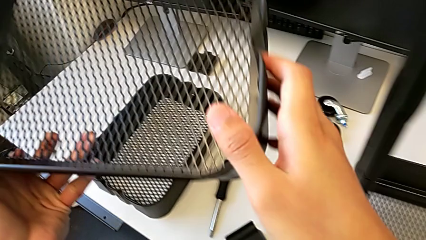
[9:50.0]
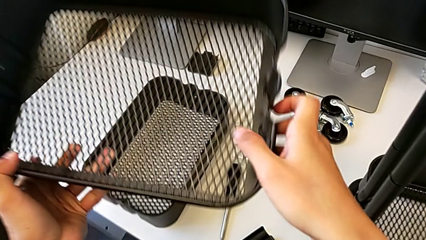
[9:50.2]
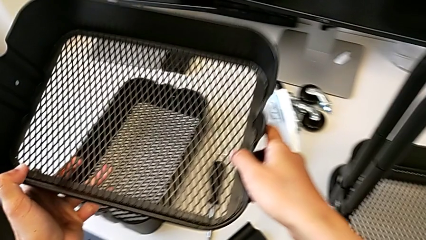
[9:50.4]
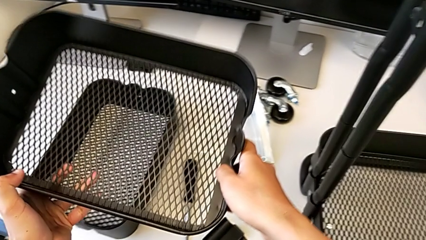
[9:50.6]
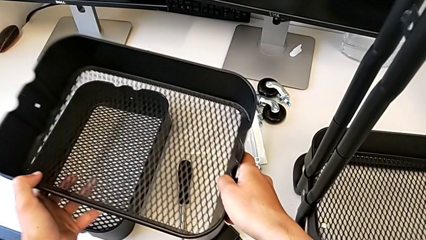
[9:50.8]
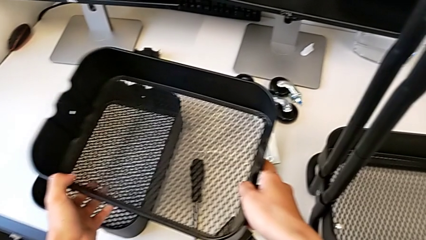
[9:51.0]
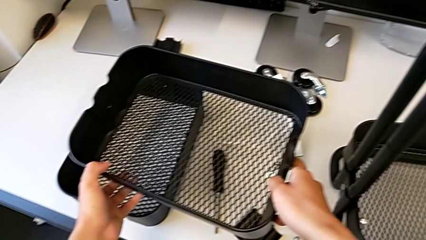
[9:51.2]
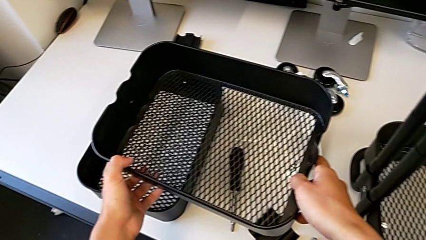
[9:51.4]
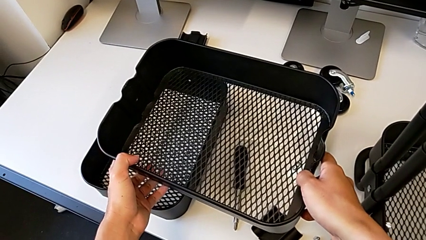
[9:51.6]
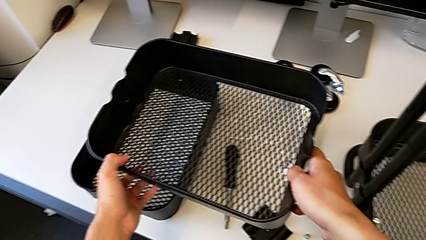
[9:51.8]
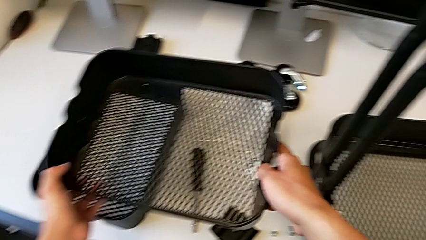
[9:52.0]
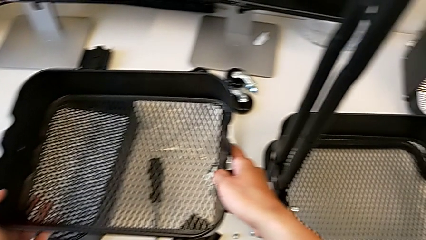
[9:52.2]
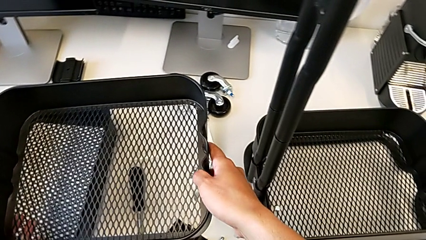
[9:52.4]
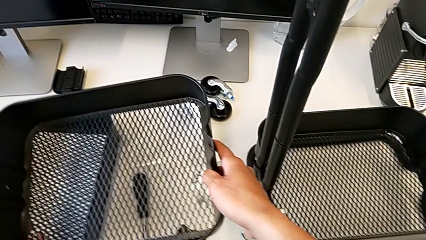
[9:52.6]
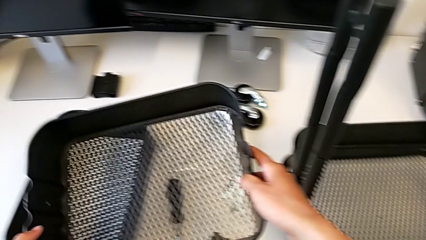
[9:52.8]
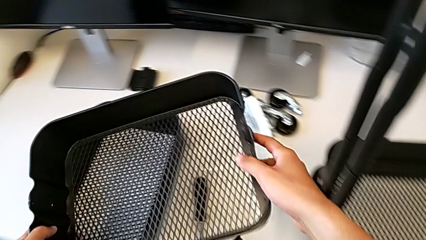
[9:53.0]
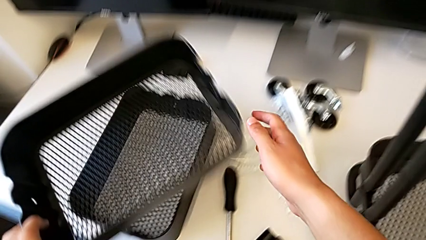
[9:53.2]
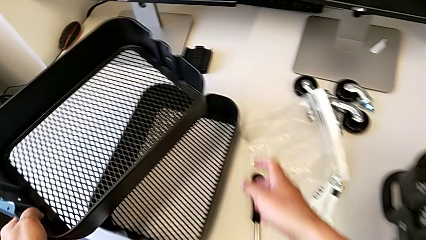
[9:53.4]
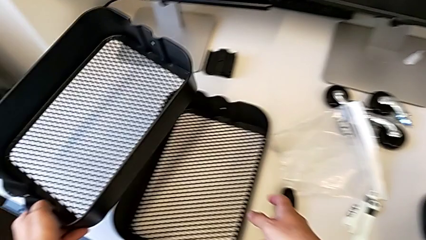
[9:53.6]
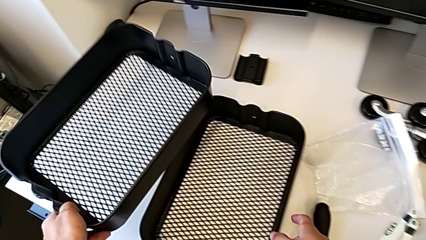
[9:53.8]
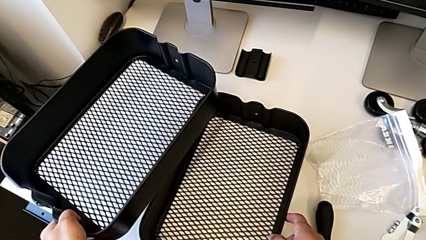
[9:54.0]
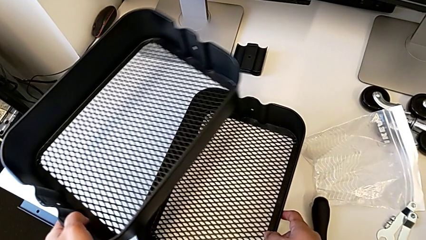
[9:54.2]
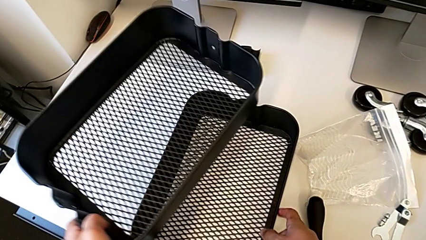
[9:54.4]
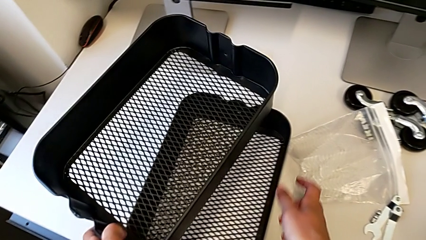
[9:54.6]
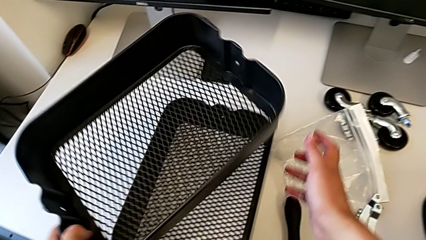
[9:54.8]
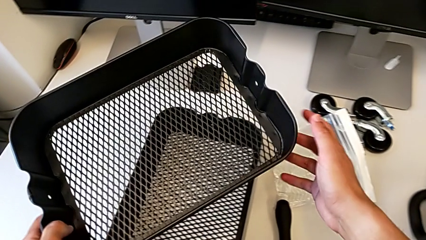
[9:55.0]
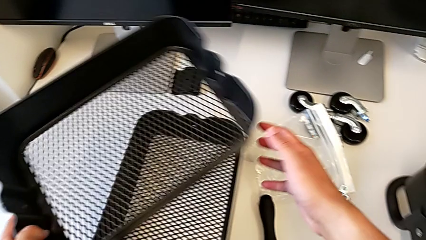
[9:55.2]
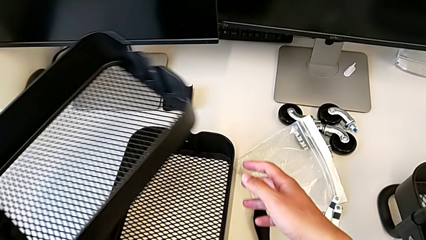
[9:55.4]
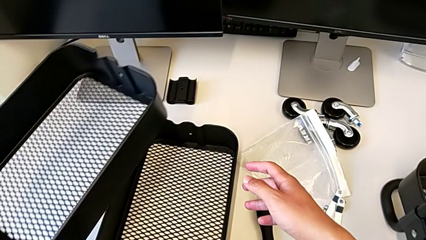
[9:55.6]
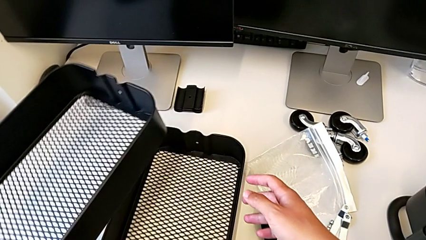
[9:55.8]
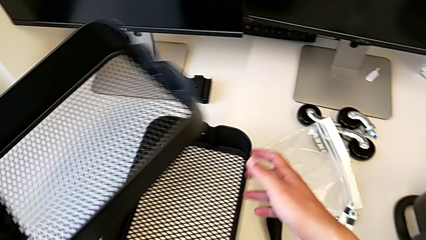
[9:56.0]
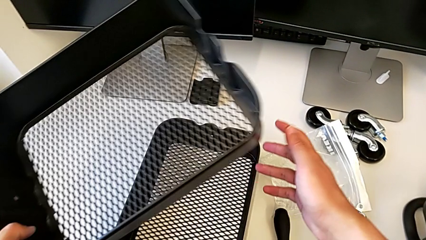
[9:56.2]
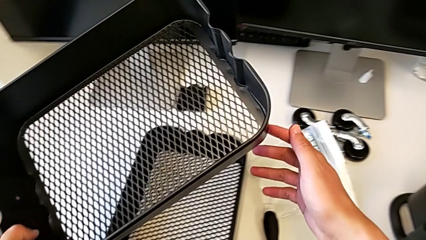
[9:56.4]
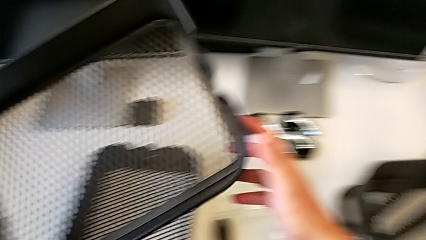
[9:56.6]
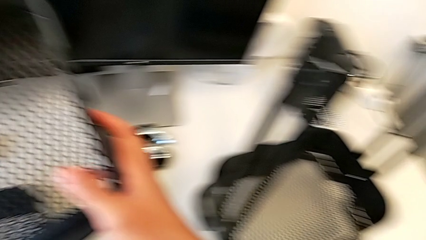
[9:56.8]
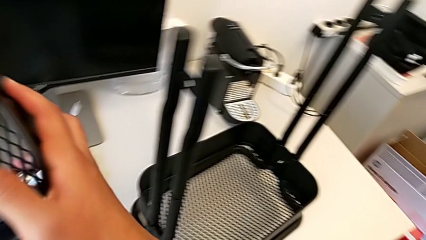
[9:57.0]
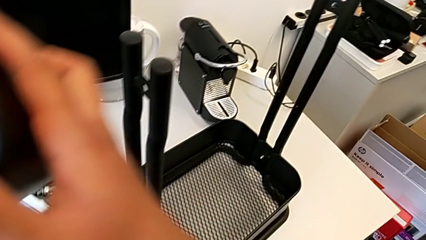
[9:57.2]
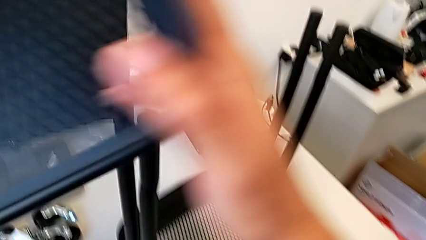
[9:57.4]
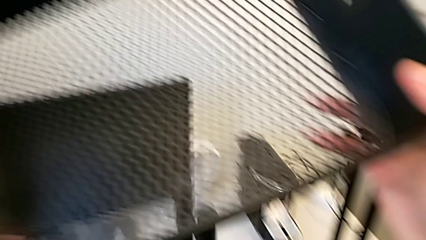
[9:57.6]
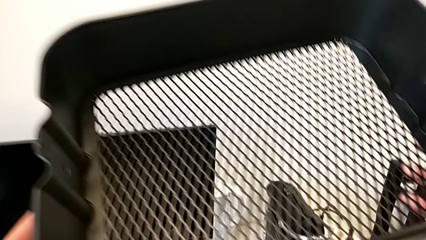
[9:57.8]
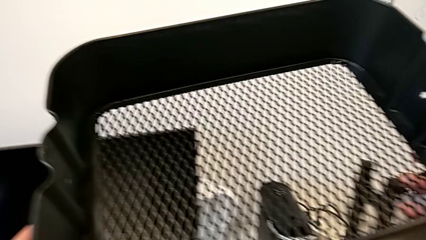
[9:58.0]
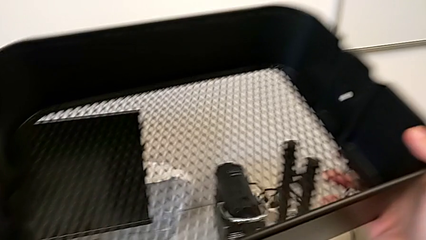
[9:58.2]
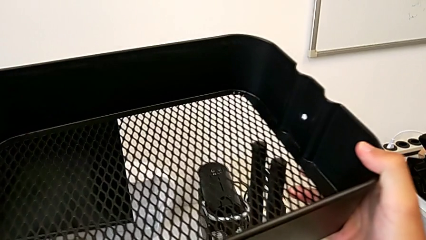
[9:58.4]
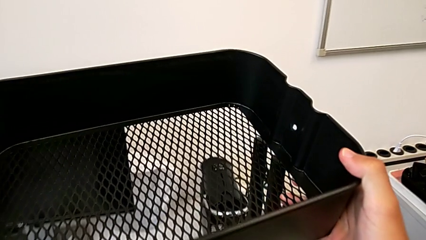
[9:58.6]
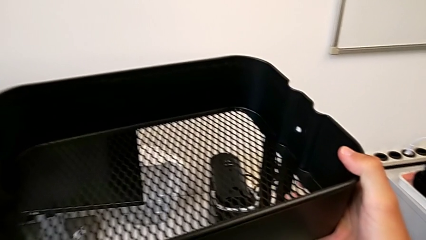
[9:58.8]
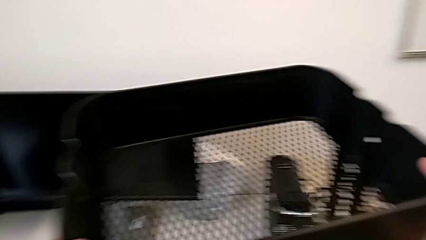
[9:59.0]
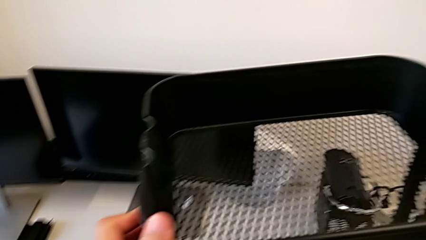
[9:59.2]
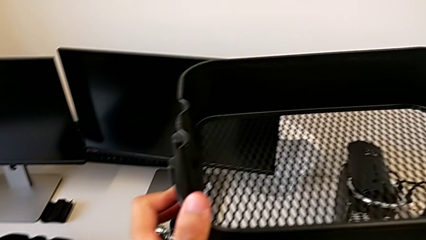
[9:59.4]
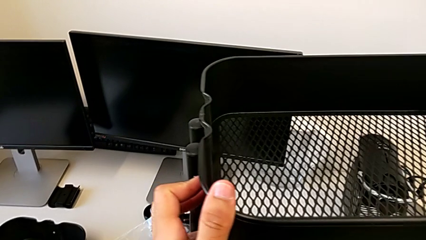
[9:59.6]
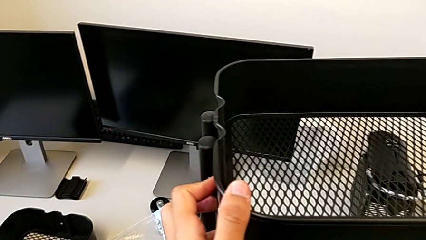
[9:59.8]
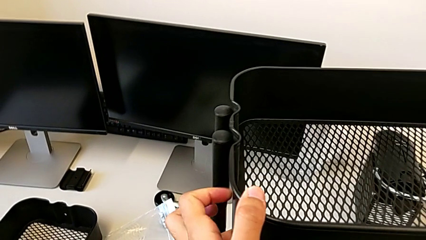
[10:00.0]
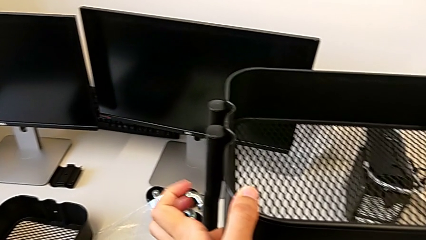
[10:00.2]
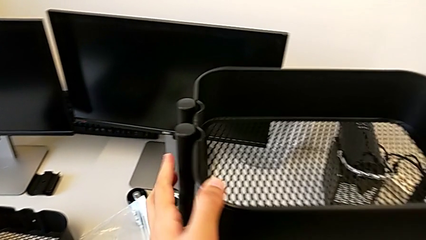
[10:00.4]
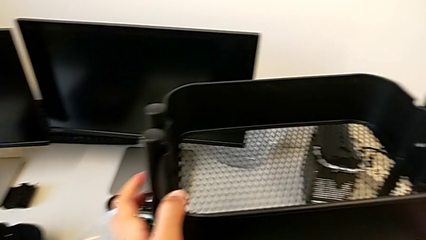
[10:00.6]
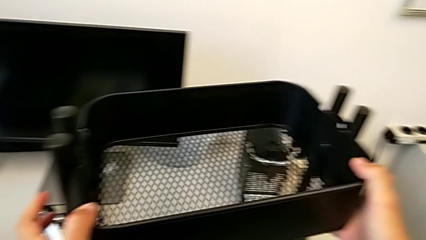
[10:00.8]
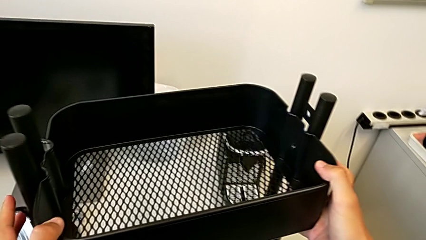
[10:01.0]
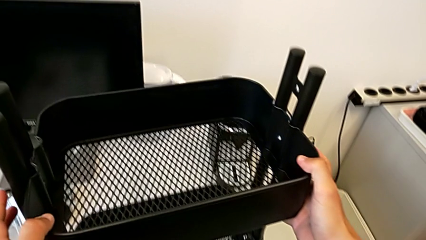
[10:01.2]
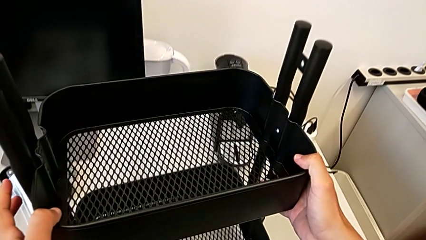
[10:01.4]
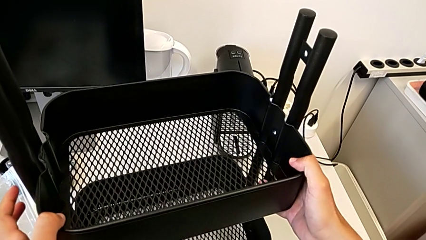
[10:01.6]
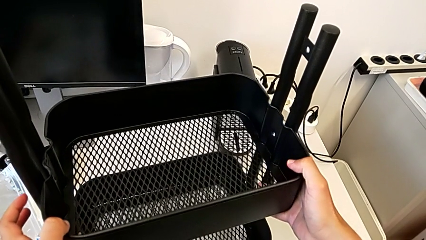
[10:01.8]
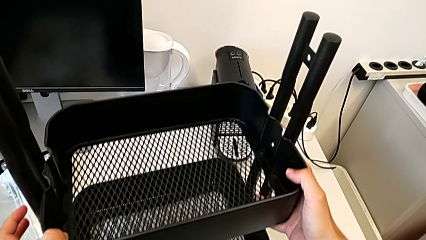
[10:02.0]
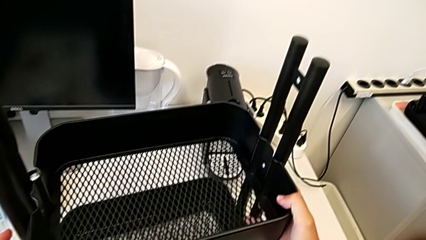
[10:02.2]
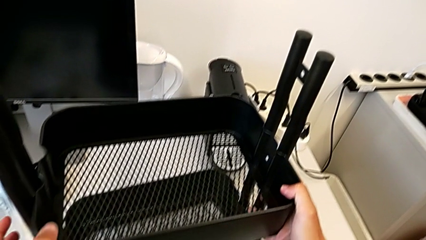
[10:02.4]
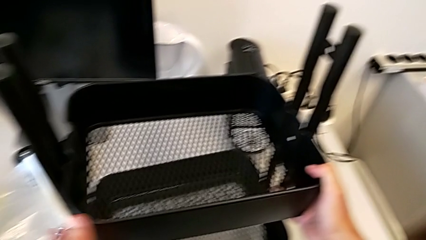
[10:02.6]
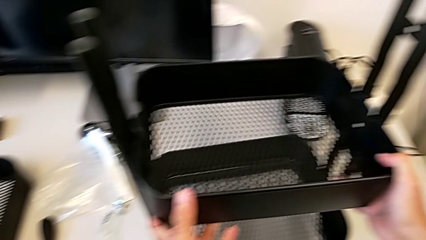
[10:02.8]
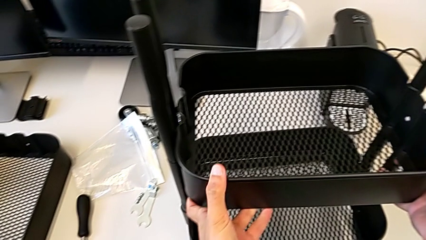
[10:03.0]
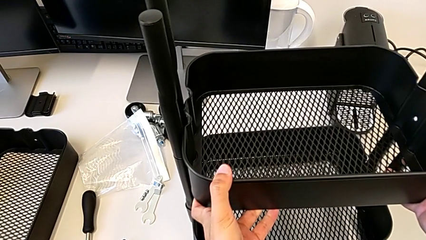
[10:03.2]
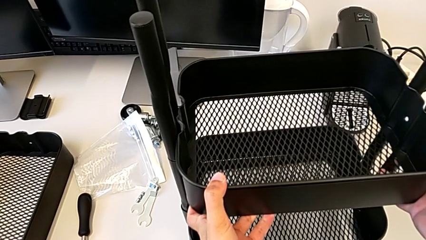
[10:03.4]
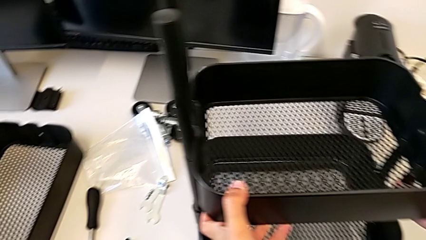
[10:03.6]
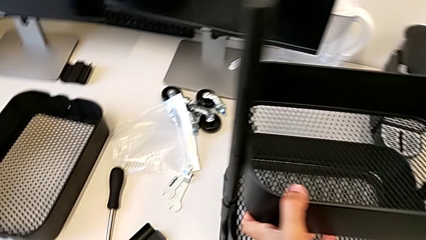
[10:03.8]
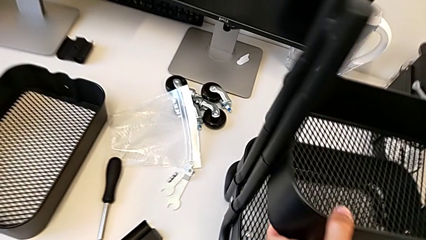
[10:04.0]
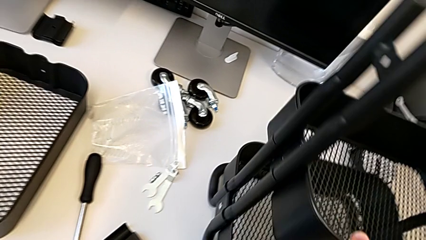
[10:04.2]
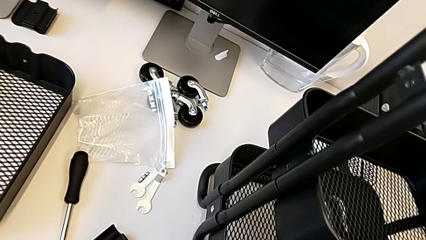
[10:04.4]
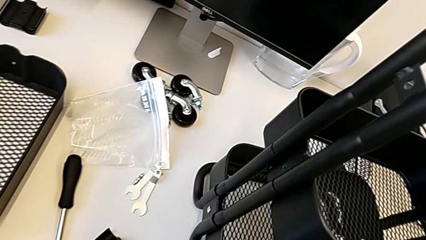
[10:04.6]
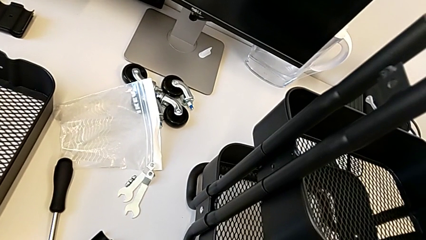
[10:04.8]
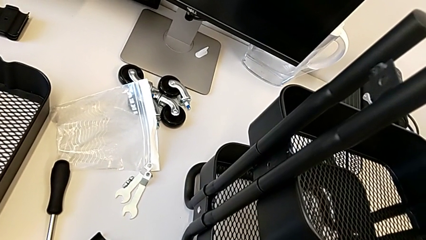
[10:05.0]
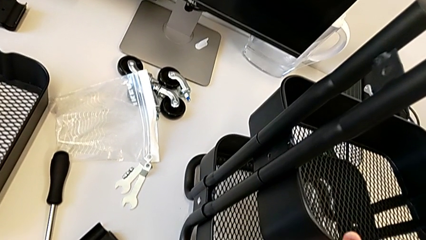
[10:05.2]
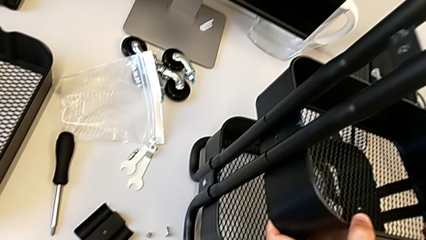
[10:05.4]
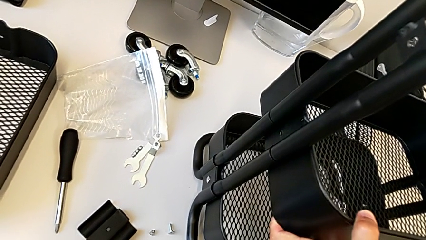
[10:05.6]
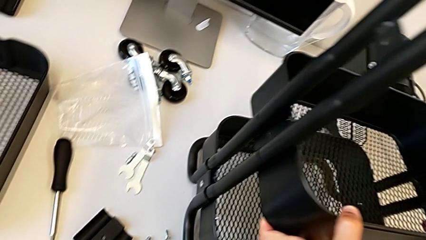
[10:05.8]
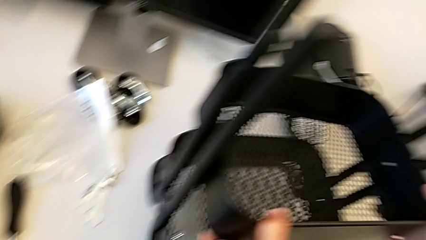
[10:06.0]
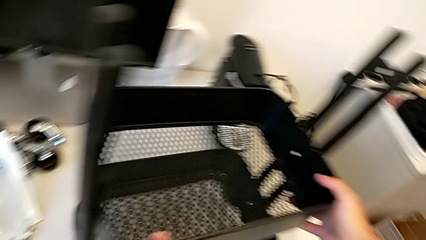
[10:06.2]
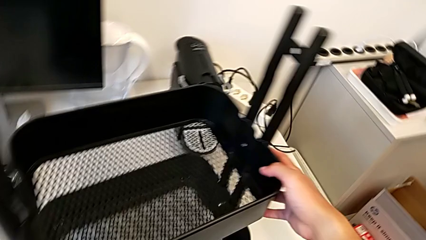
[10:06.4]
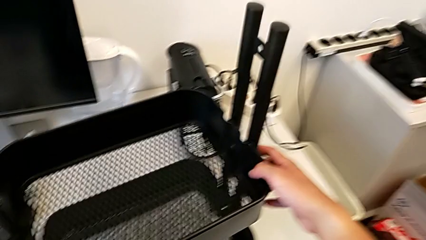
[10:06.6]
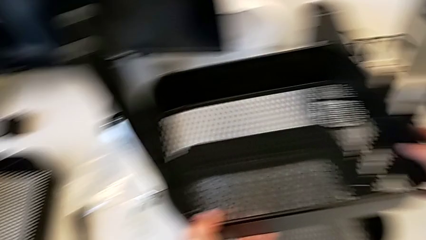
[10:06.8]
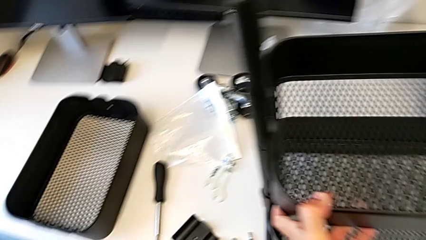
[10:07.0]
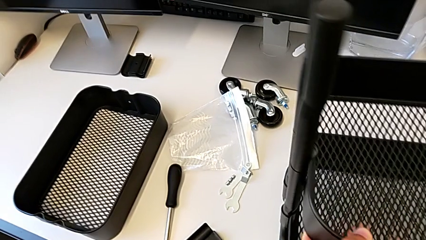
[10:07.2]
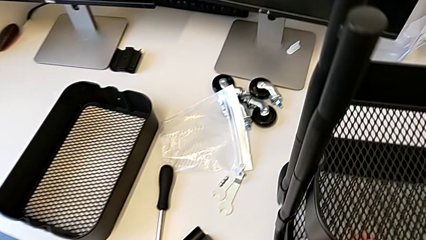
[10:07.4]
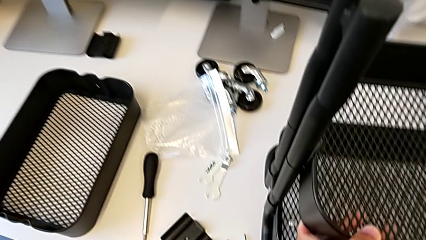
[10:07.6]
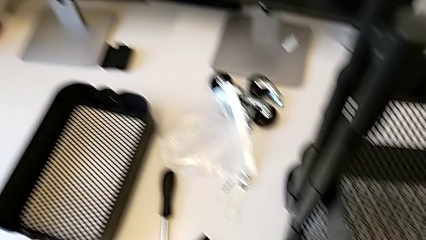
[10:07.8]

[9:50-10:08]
The camera wearer is placing the shelves between the base frame and the side bars. They inspect the middle grid tray and insert it.
